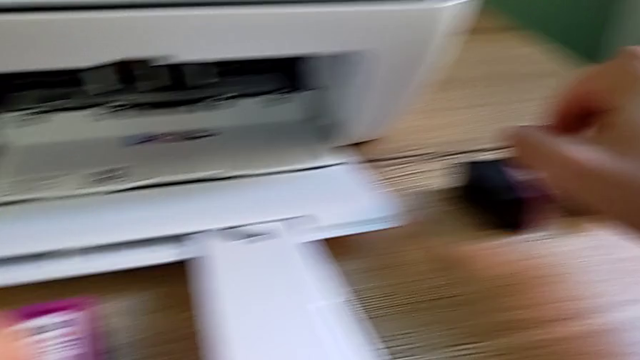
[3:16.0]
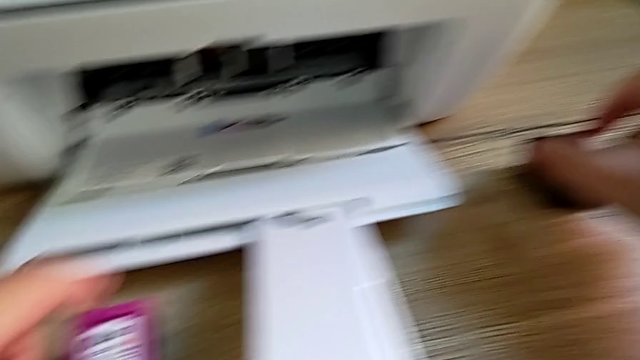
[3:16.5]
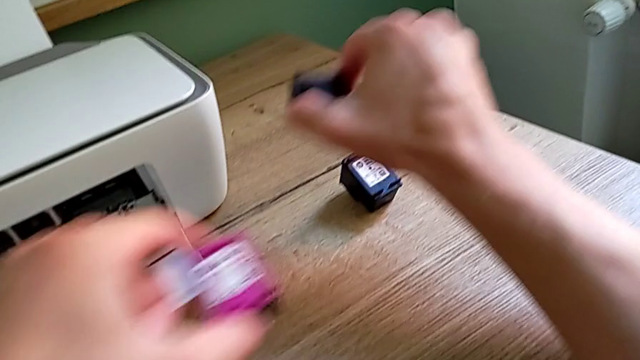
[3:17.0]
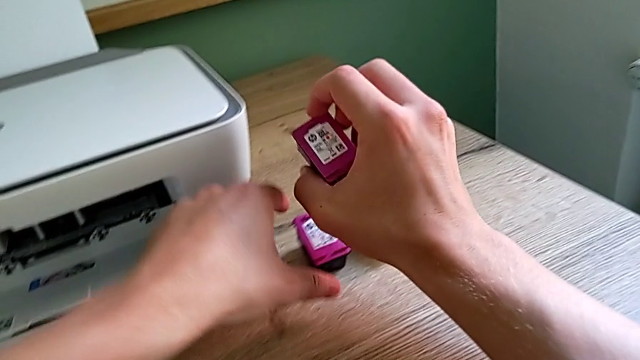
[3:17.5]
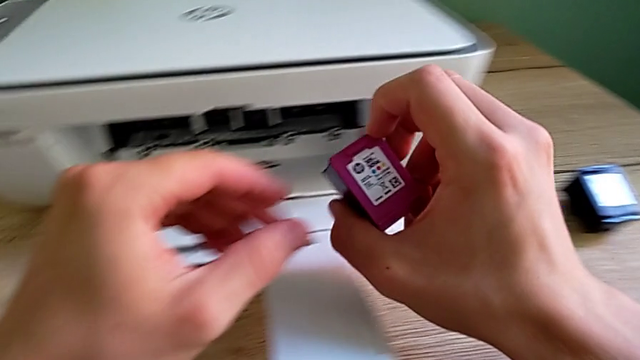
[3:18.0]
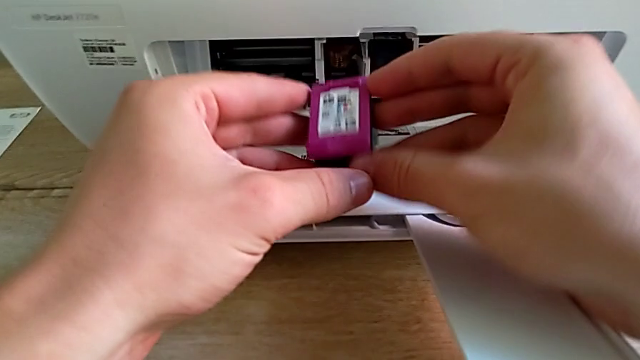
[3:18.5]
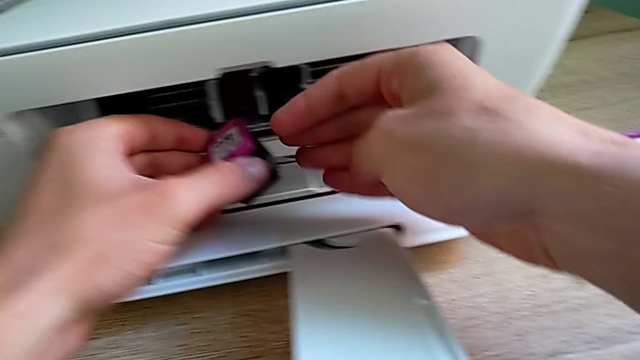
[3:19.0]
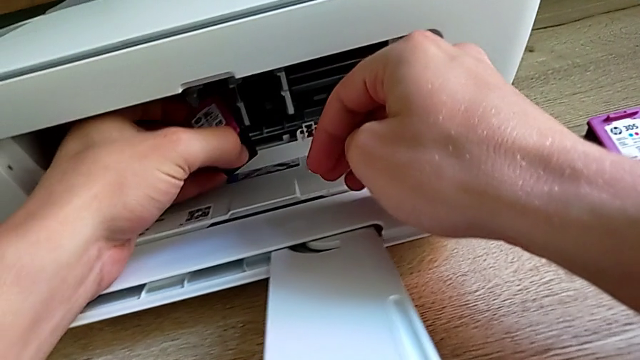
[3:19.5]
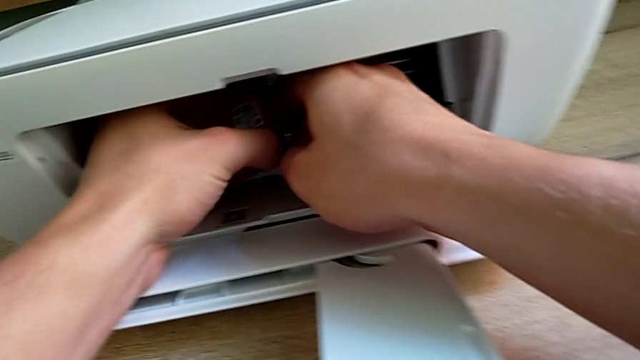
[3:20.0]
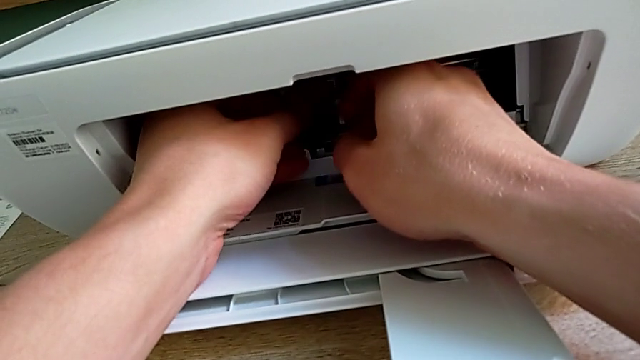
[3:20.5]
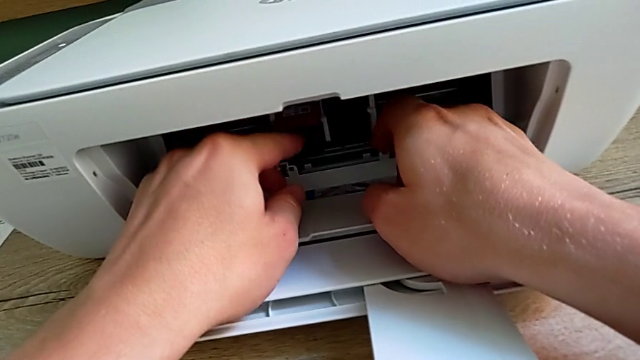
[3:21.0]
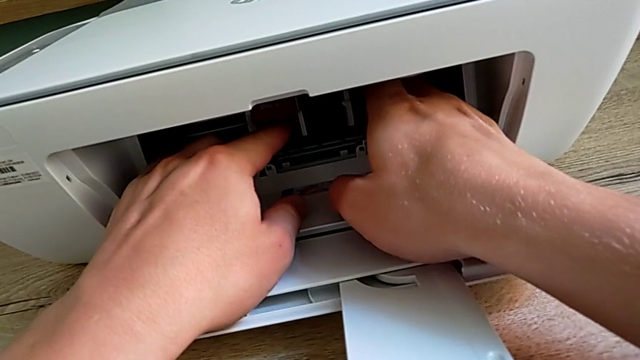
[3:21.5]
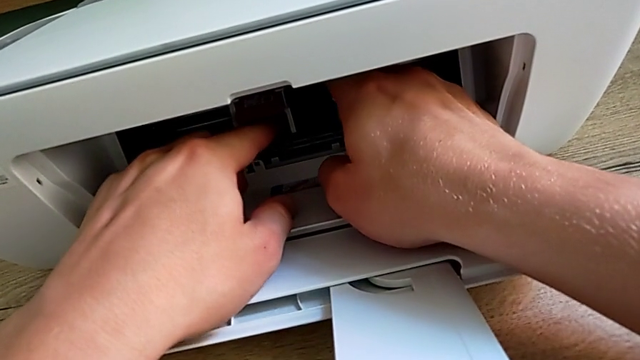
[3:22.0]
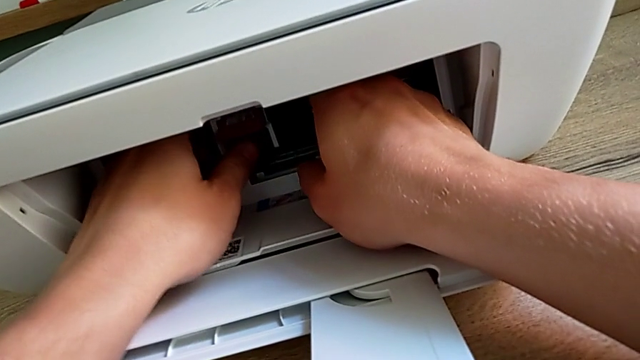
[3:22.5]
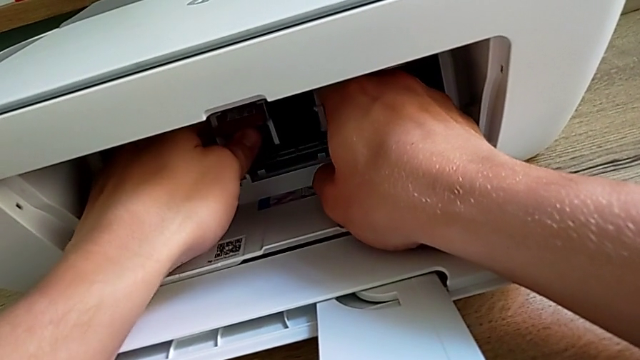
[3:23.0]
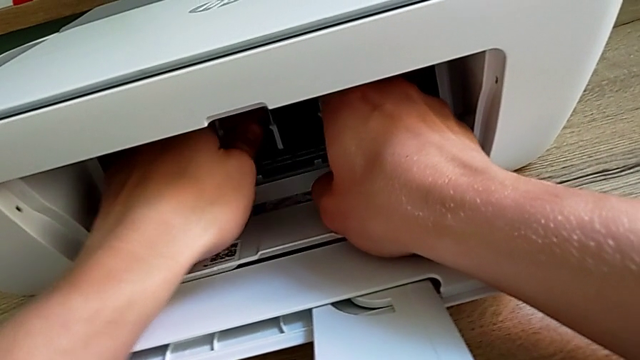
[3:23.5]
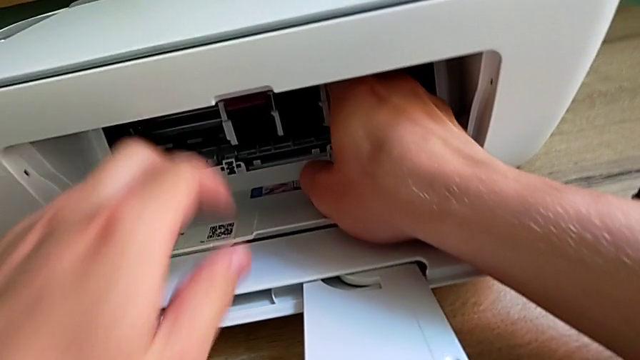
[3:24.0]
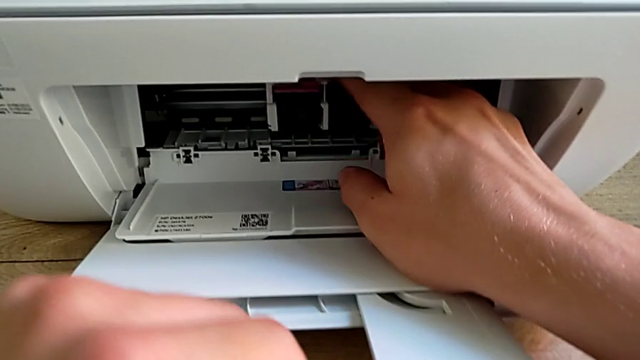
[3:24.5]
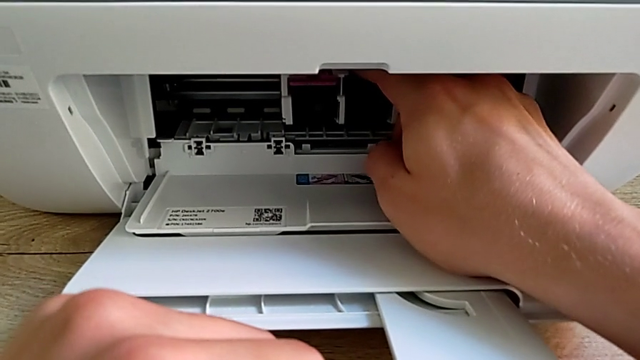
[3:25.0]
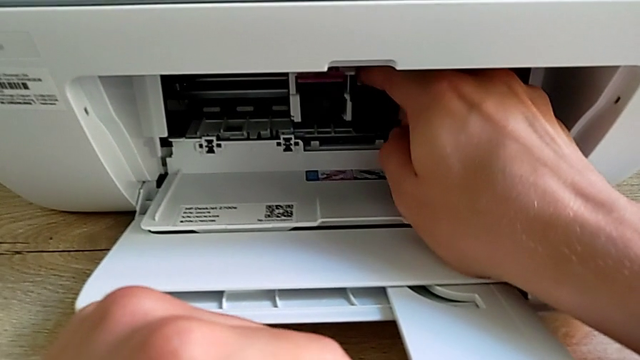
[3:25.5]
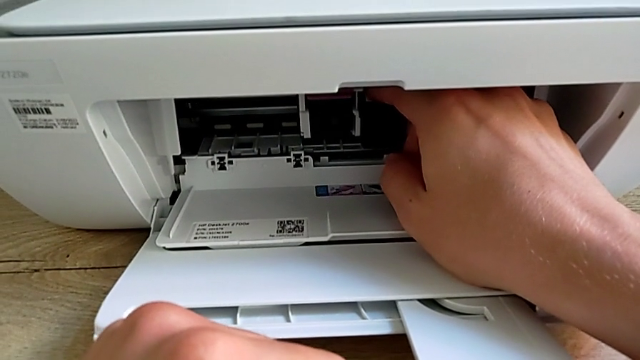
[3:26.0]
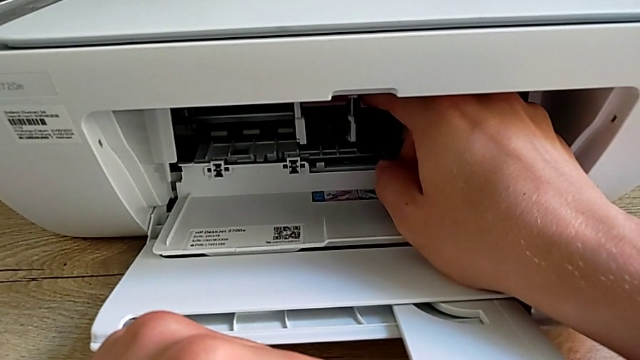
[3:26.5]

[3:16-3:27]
The camera wearer is exchanging the ink cartridges from the printer. They slide the first ink cartridge, lift the ink cartridge, insert the left ink cartridge, push the ink cartridge, adjust it and disassemble the second ink cartridge.

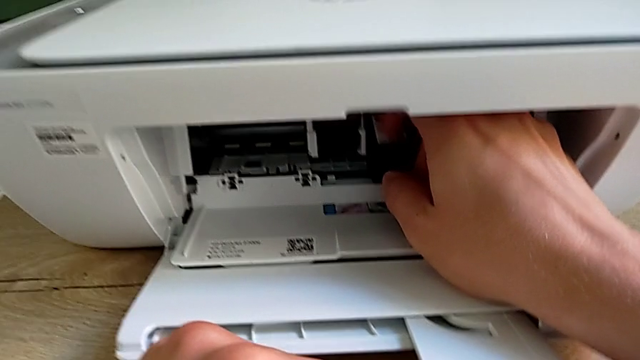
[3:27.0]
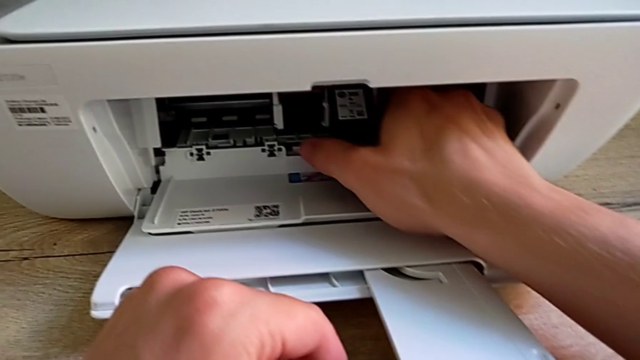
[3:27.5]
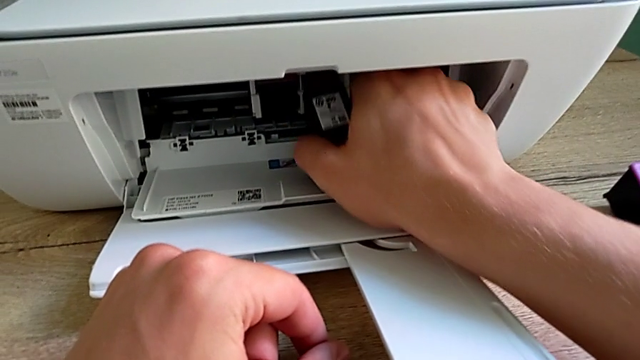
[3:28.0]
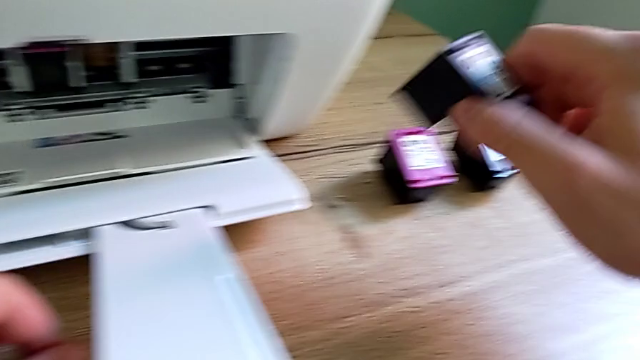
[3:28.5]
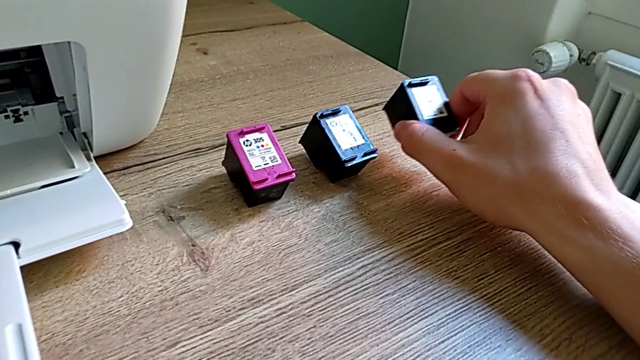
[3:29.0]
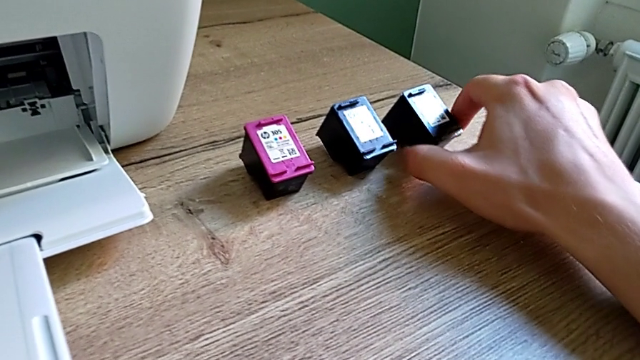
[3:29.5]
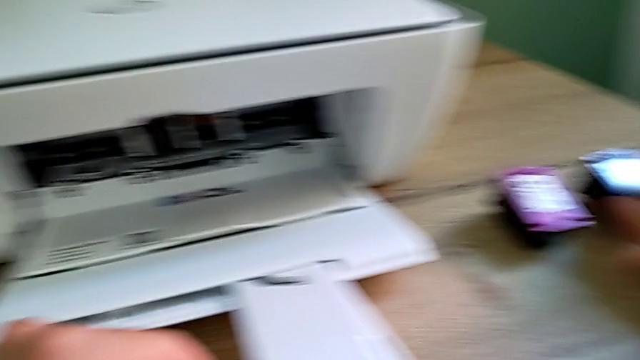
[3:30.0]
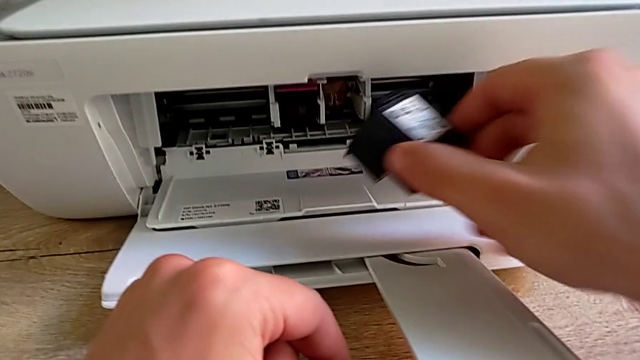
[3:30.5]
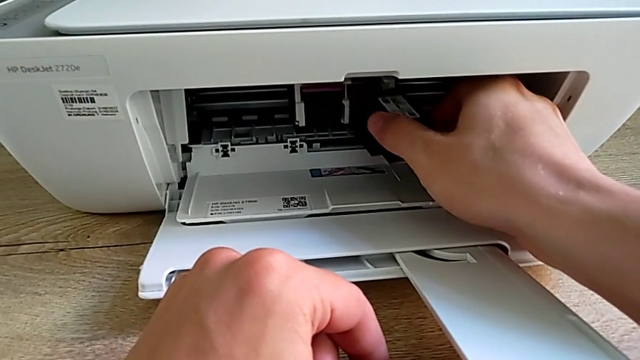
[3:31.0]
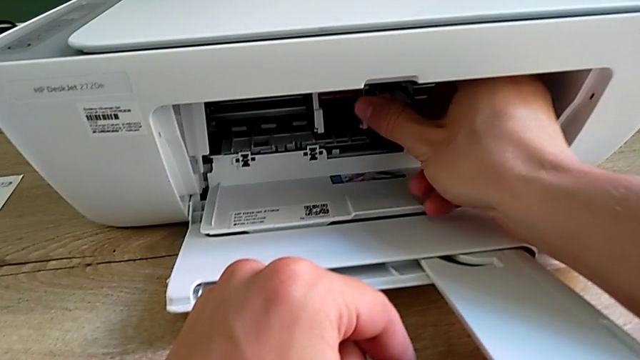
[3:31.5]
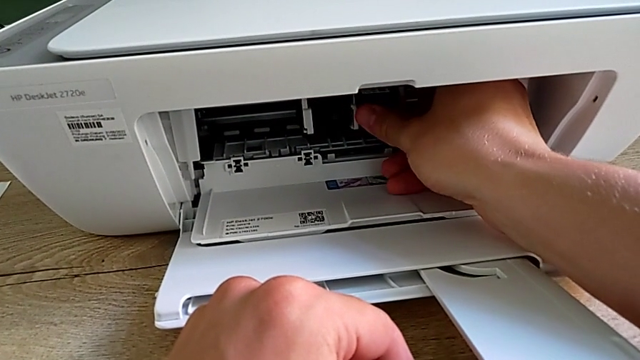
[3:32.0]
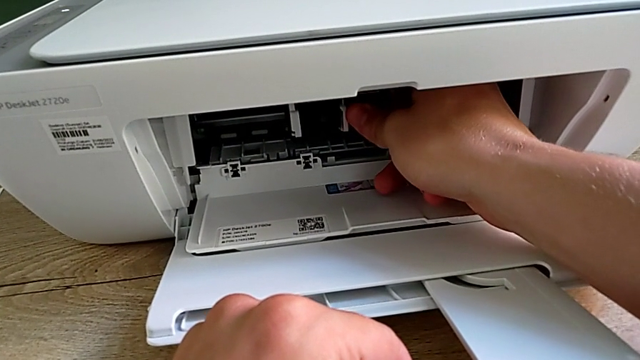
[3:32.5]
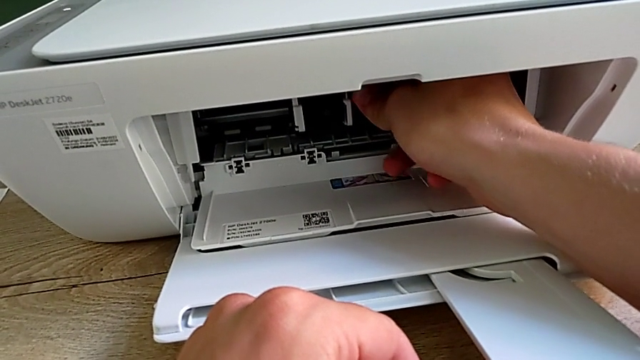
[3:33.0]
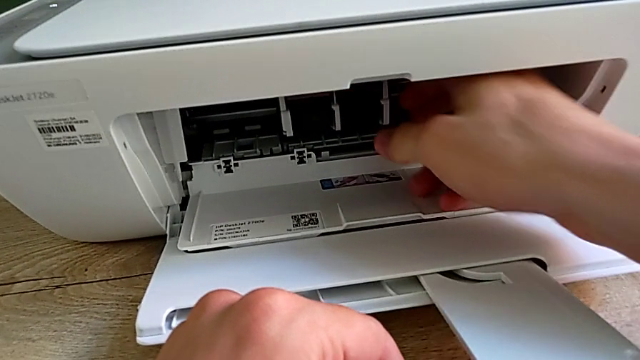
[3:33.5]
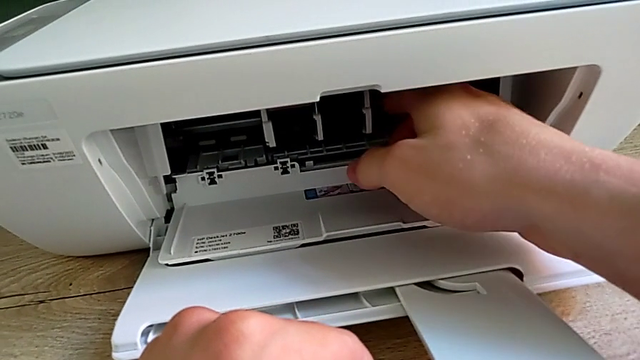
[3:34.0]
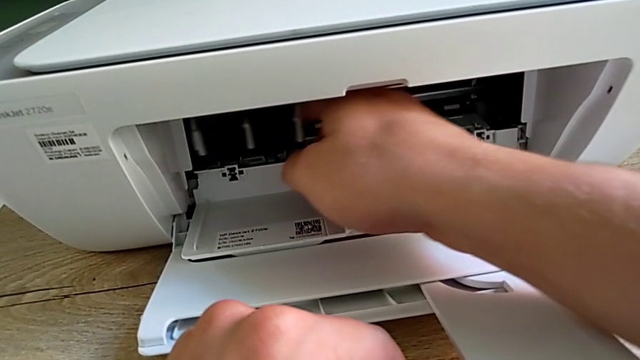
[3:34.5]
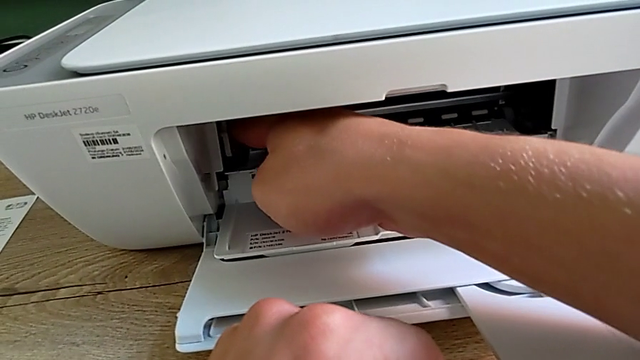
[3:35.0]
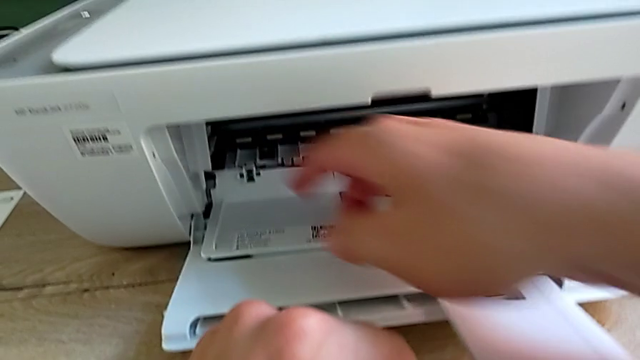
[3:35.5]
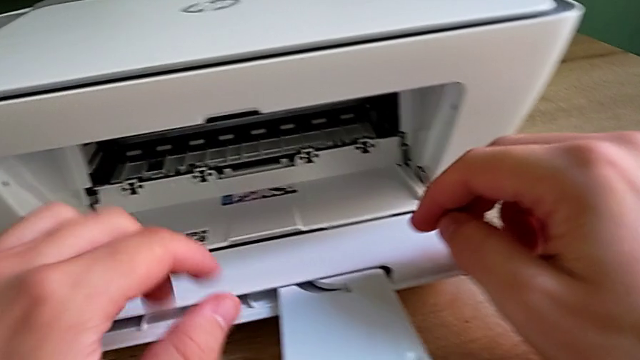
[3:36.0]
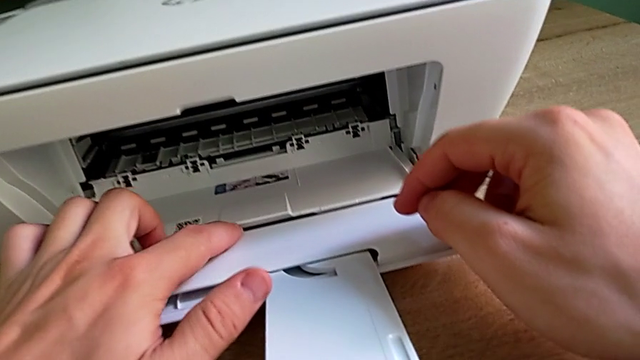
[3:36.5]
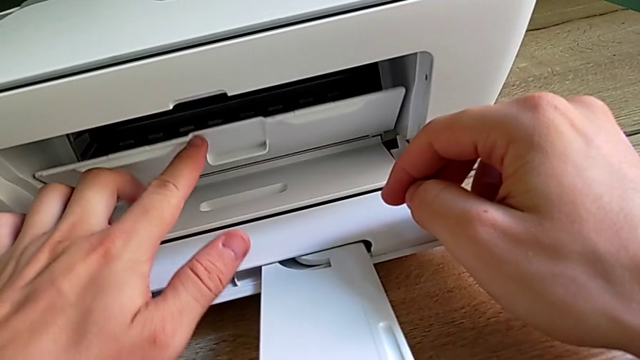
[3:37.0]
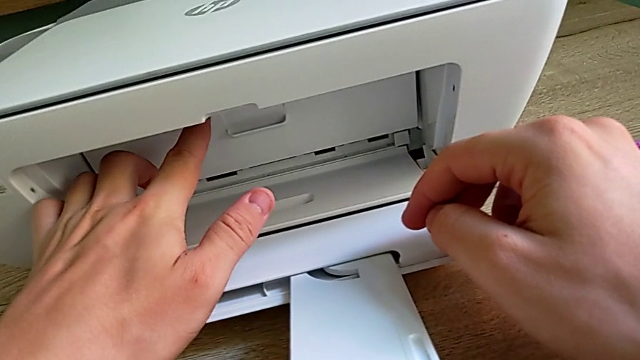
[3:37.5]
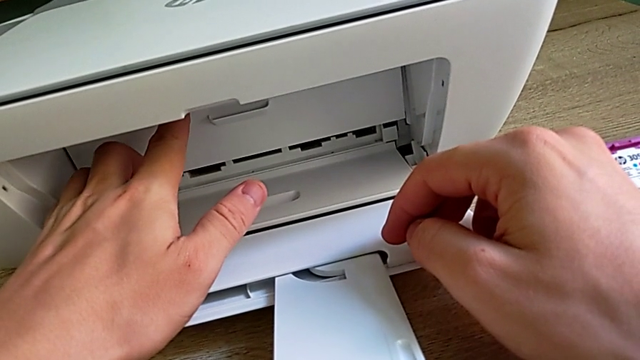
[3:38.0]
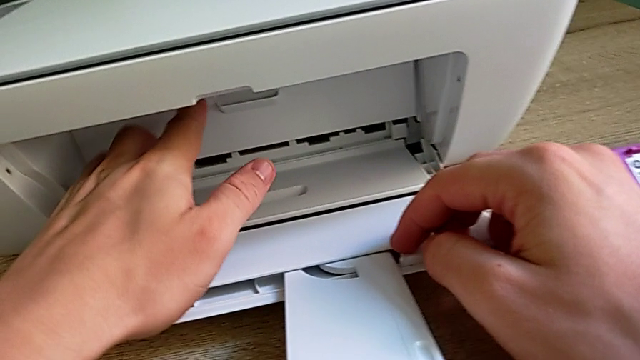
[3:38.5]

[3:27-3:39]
The camera wearer is exchanging the ink cartridges from the printer. They withdraw the second ink cartridge, place the ink cartridge, grab the right ink cartridge, insert it, push the ink cartridge, adjust it, slide it and close the copy gate.
